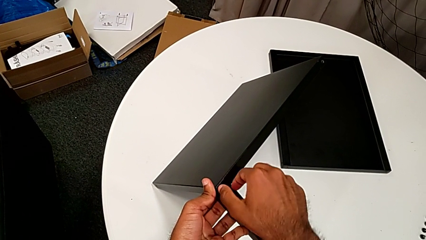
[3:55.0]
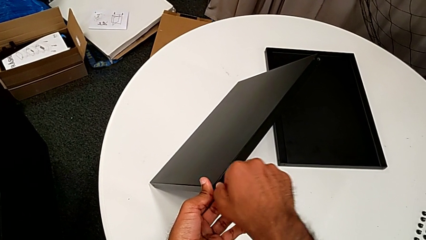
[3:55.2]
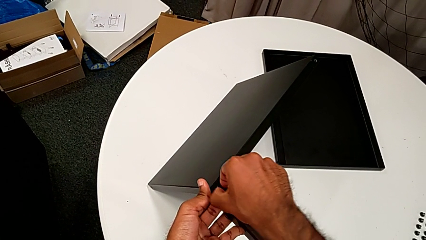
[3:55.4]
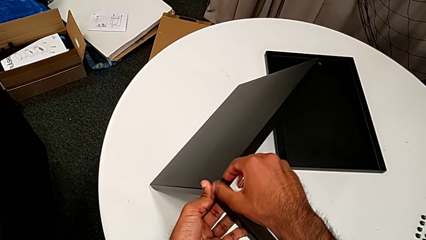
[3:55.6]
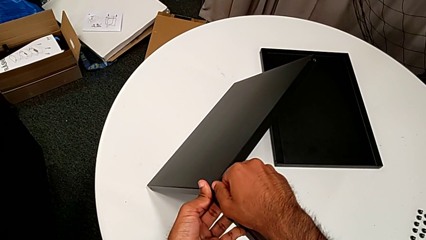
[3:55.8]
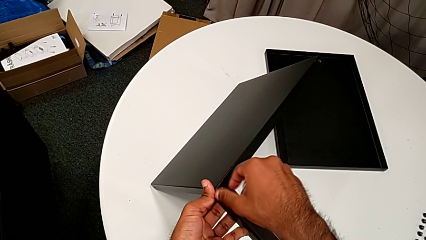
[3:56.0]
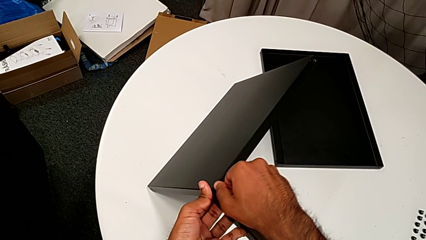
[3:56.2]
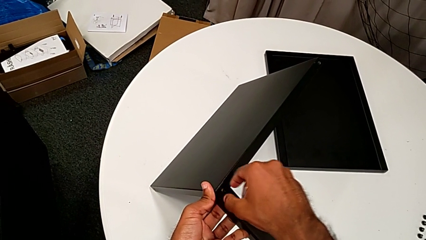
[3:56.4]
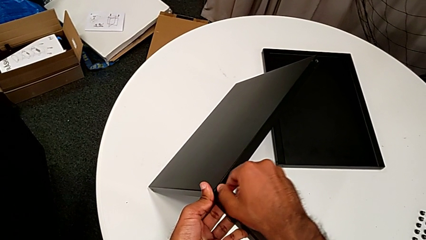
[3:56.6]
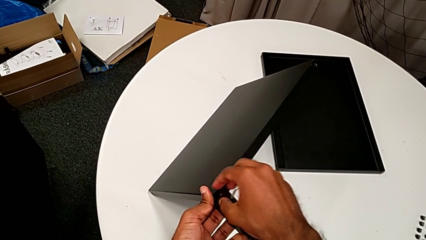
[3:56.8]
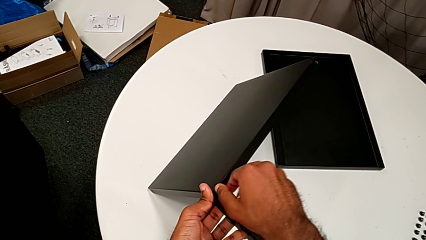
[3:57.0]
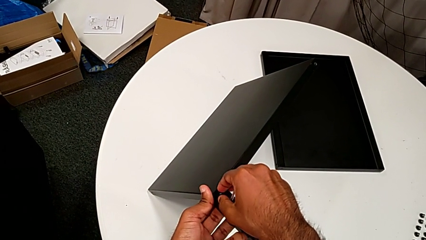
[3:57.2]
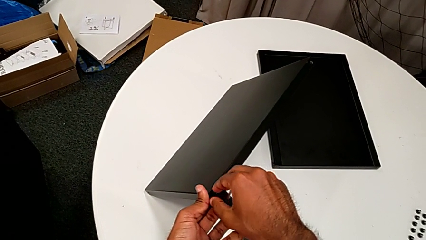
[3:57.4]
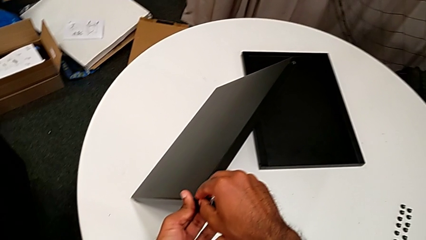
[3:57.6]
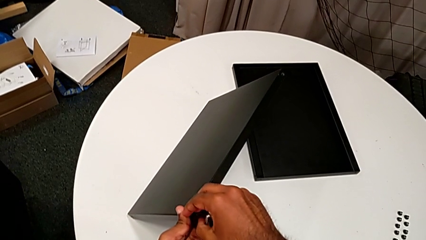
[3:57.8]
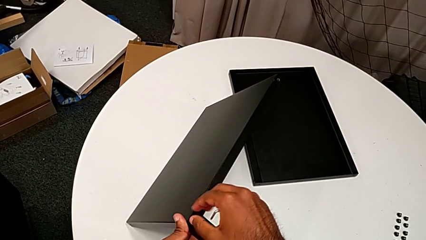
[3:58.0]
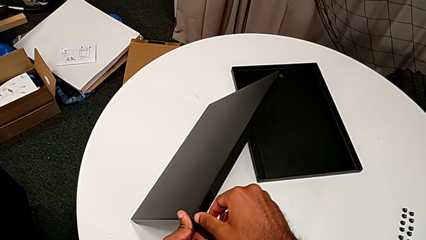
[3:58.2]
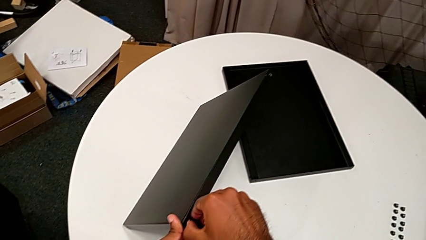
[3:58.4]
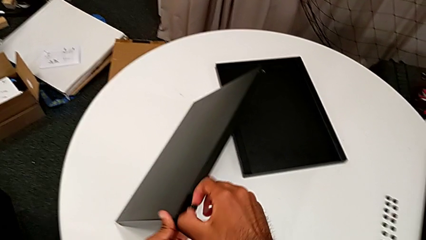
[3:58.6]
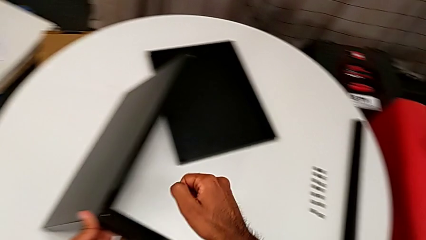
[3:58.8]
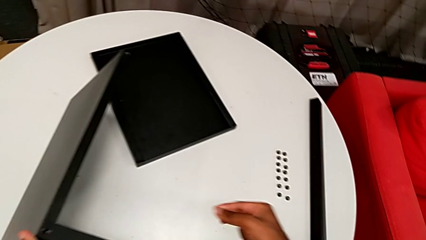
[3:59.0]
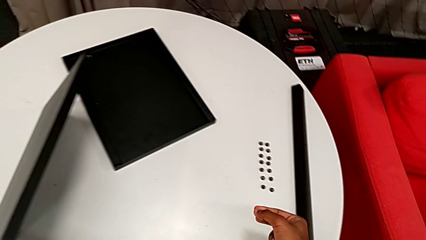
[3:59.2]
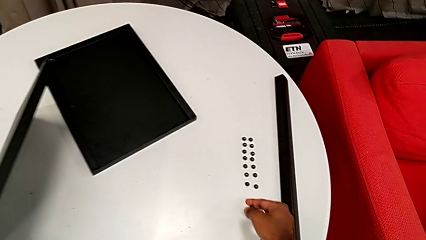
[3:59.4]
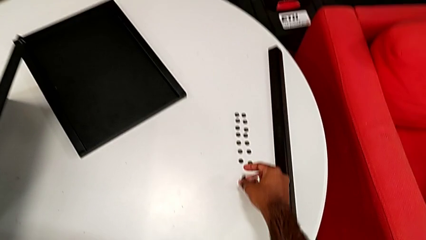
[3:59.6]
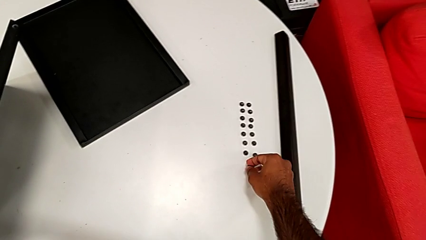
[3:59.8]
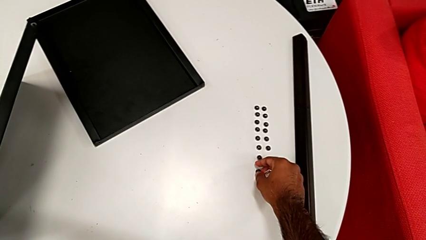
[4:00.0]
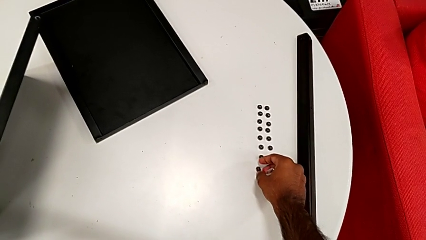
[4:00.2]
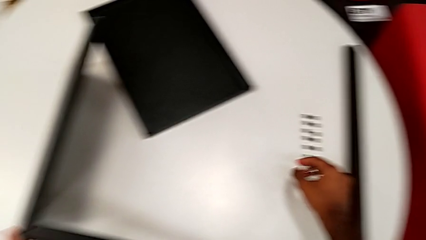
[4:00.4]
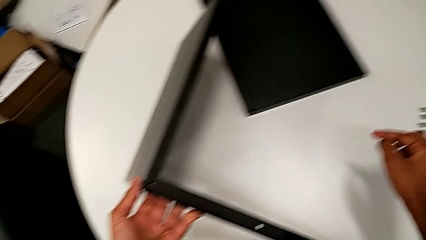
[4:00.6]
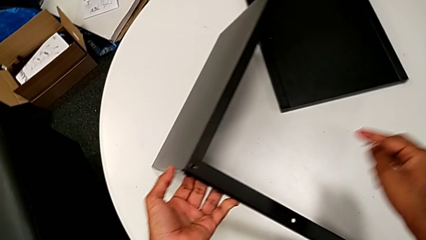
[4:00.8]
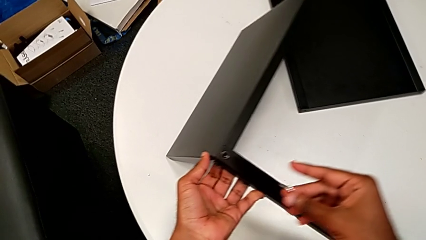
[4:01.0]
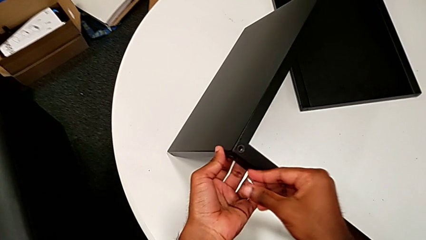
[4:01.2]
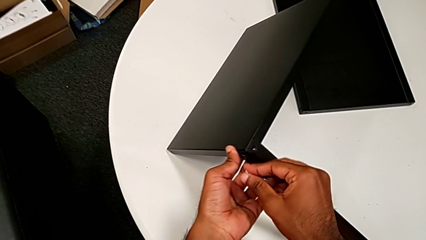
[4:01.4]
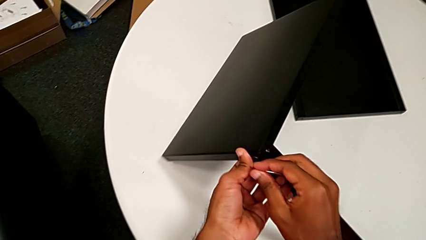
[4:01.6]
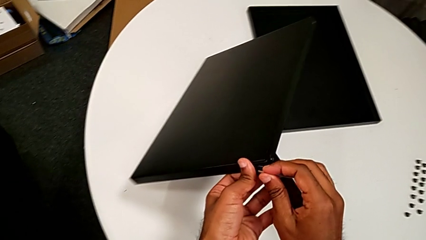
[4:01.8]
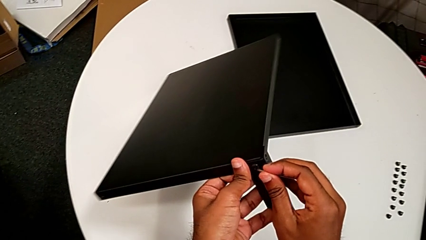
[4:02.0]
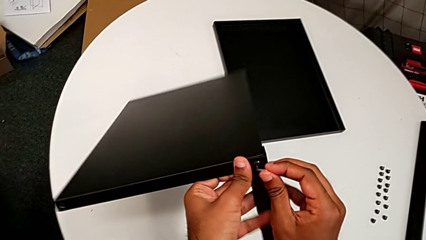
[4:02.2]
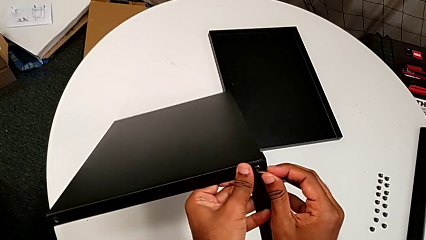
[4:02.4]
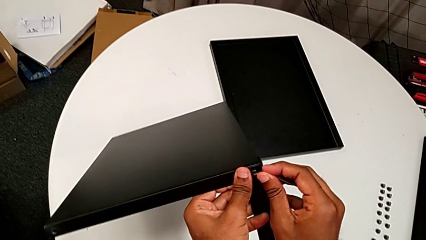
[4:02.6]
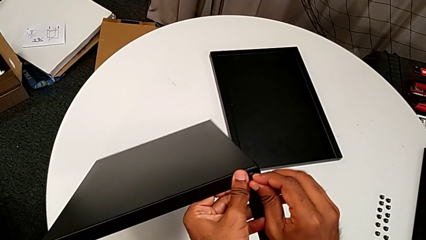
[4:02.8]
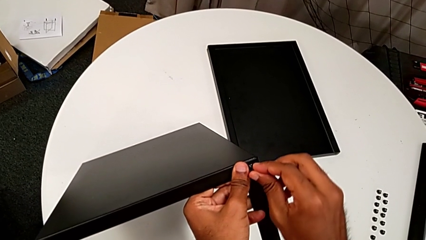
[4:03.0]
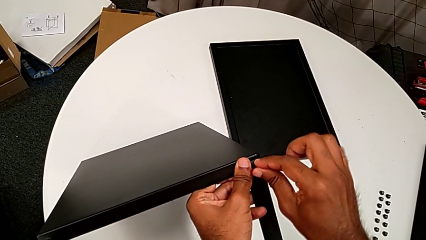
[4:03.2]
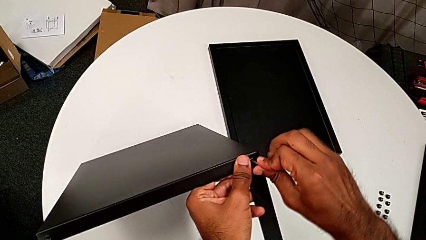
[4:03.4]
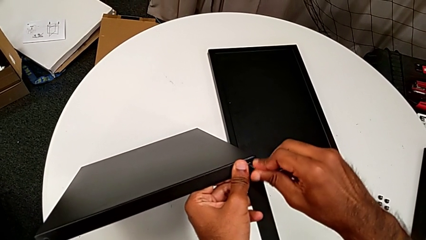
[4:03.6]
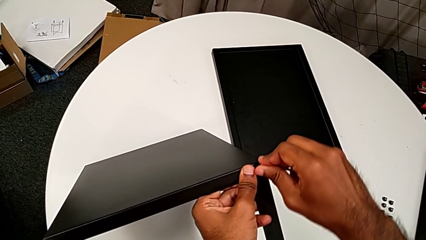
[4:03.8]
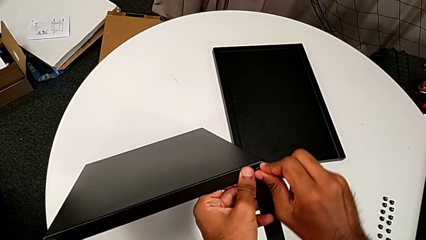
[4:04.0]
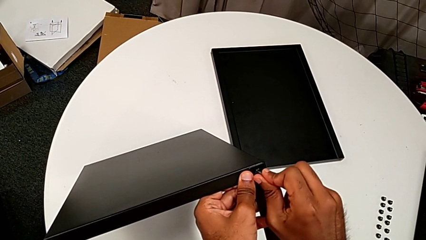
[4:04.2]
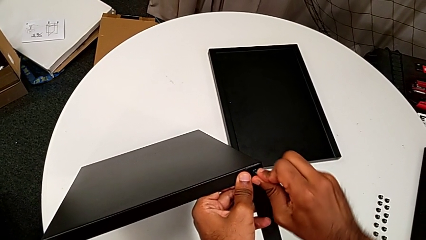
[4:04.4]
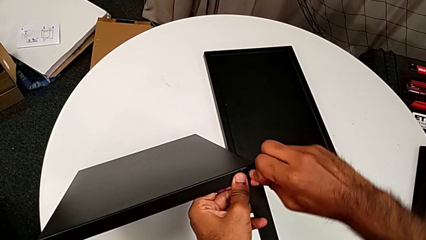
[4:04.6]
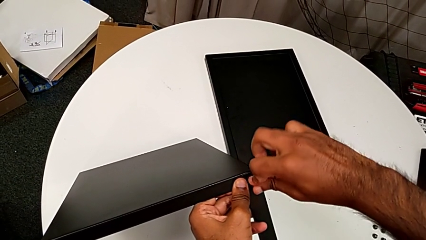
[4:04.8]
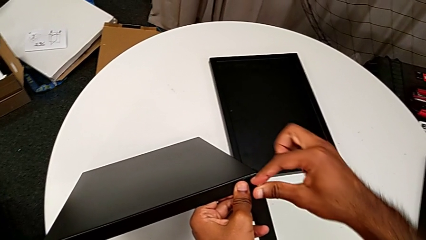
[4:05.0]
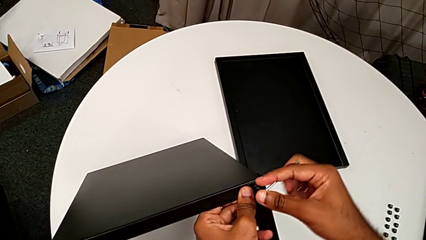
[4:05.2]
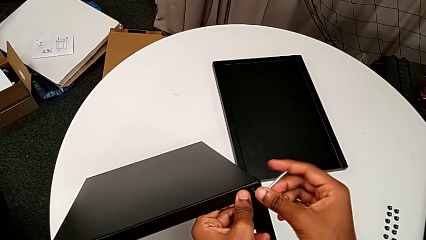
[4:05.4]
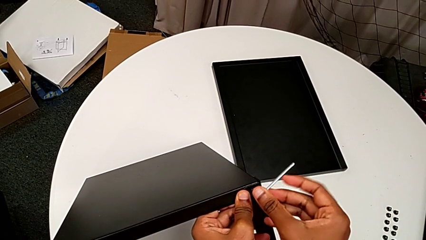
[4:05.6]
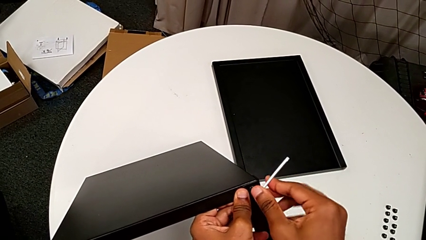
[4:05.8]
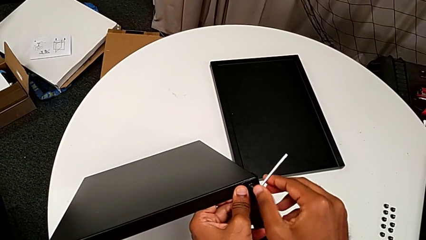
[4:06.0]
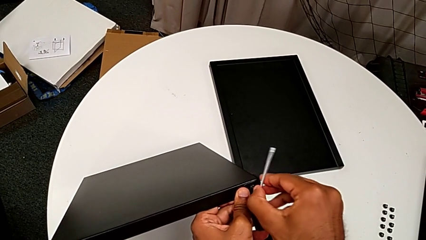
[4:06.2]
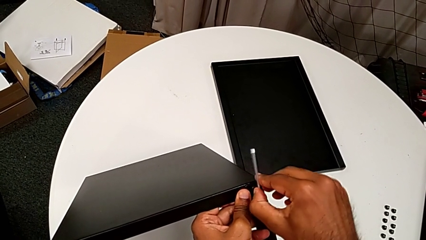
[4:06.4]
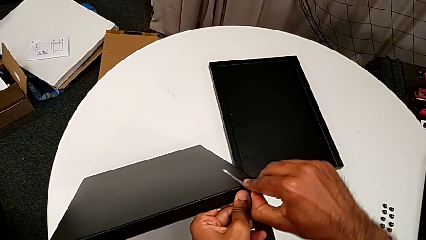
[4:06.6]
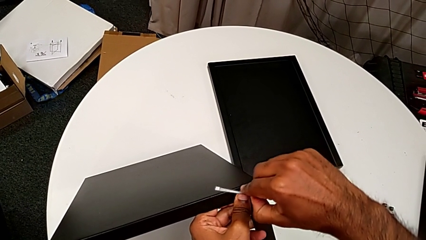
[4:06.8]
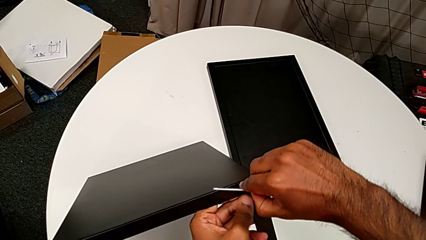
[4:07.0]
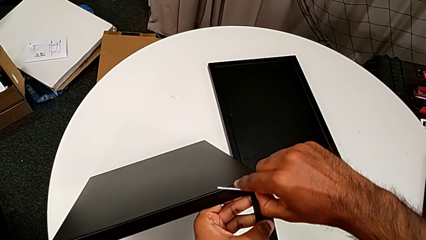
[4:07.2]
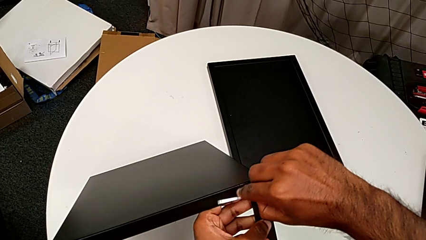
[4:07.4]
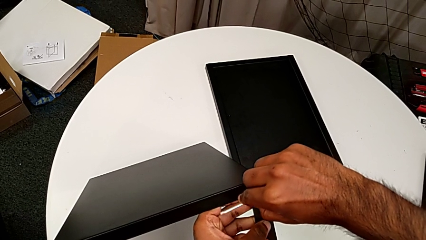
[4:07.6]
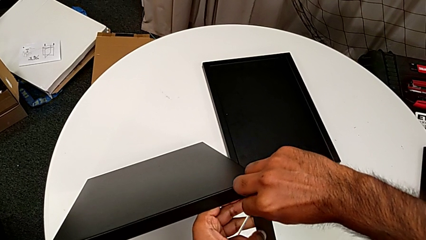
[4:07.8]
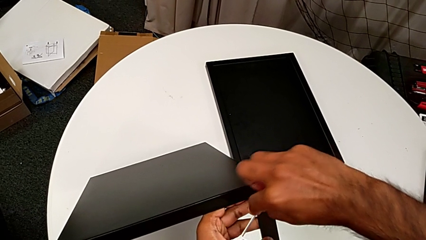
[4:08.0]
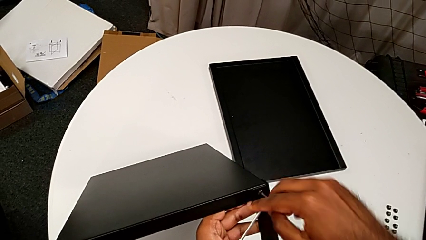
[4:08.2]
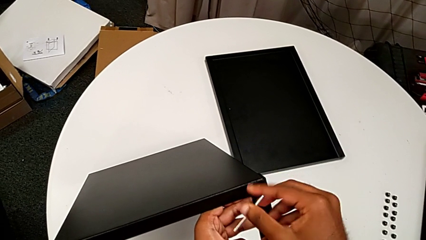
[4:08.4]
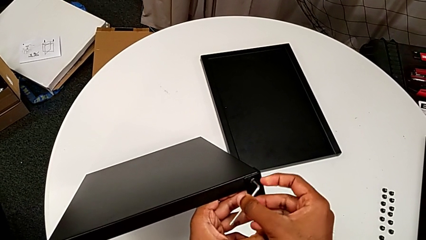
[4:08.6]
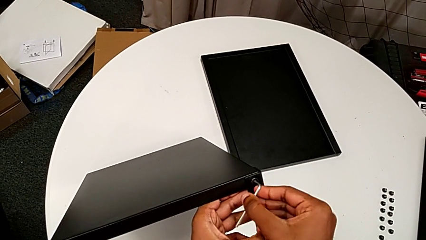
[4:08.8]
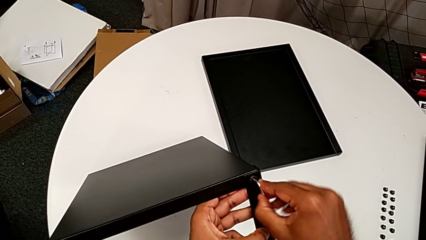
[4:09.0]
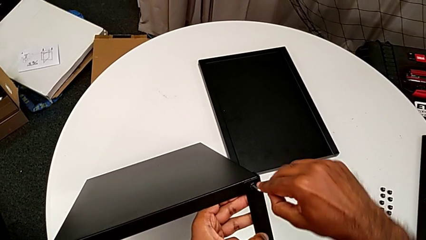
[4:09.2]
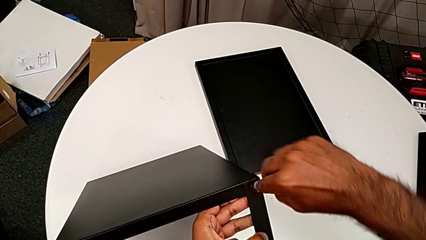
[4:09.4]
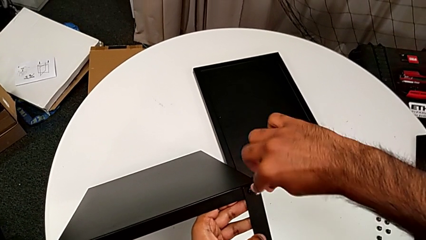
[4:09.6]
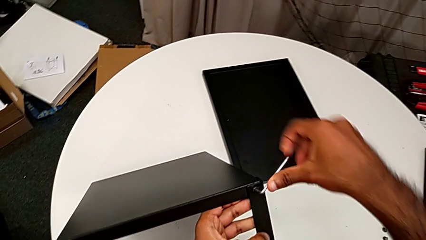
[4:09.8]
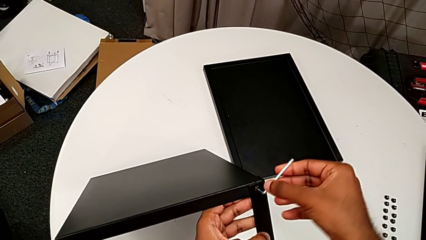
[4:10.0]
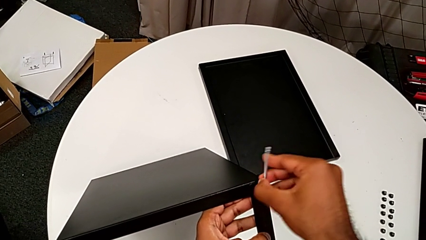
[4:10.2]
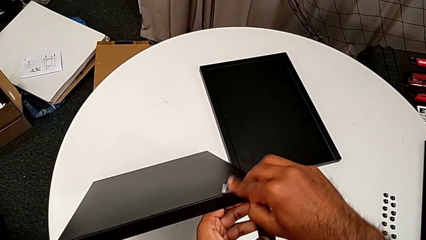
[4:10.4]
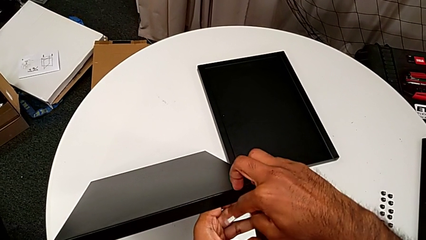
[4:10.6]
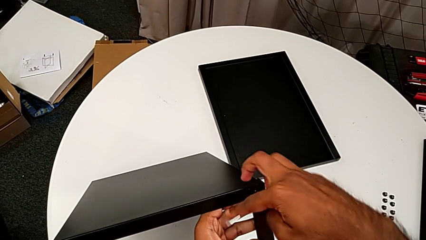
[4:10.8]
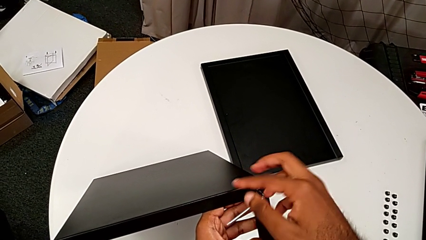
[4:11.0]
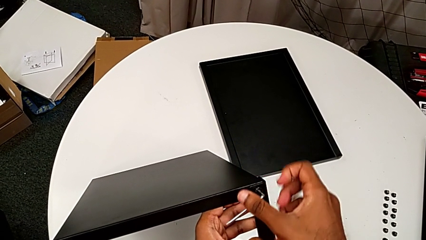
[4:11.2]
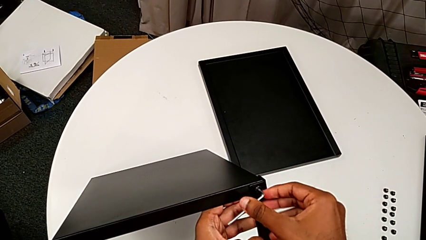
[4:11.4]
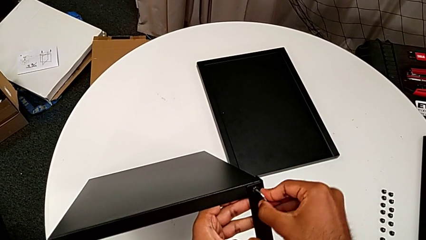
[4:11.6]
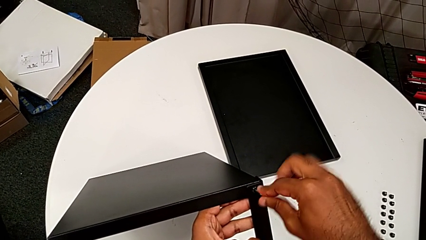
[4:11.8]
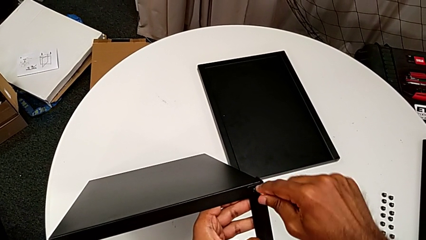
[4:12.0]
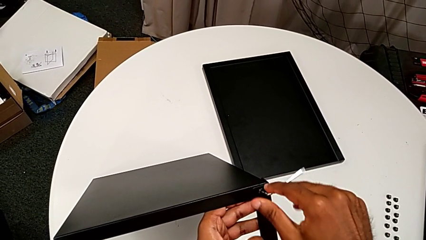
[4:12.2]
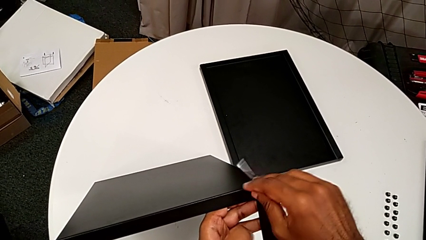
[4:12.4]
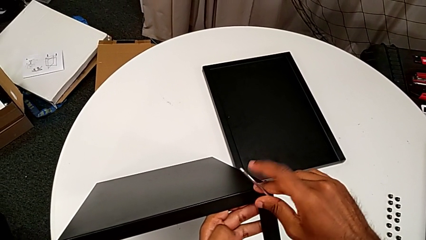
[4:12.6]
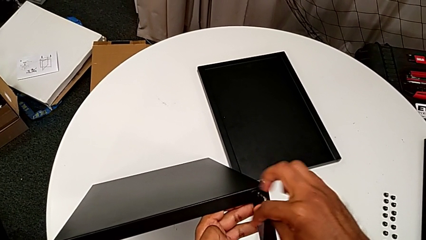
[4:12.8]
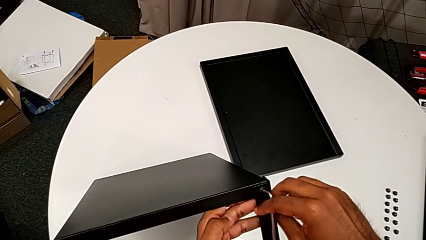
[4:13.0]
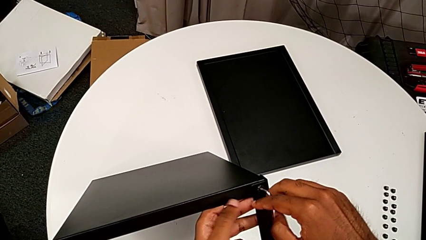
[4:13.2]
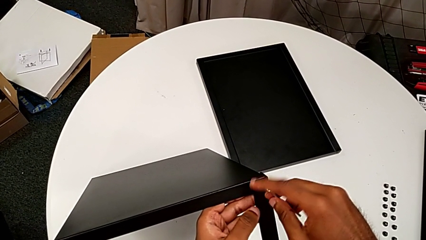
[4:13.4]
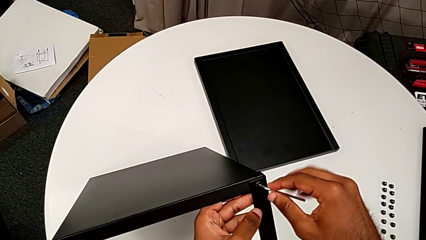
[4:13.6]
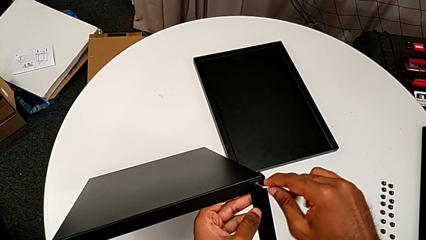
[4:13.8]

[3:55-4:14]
The camera wearer is unscrewing the screws on the fourth leg with an Allen wrench. They unscrew the hex socket head, disassemble it, place it, approach the Allen wrench, slide the nightstand with the left hand, insert the Allen wrench with the right hand and begin to unscrew the hex socket head.
